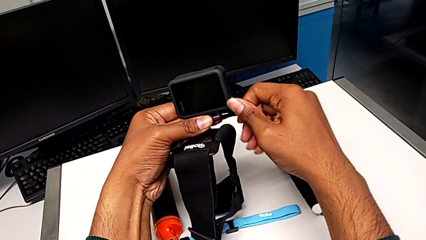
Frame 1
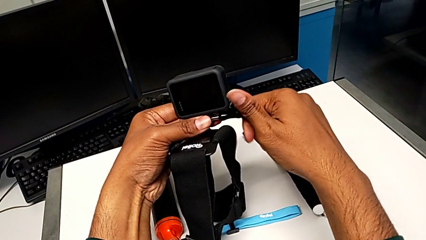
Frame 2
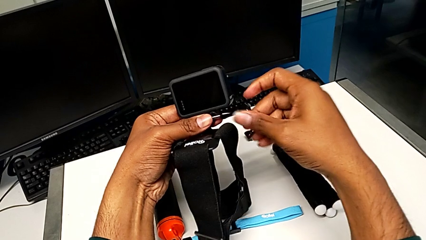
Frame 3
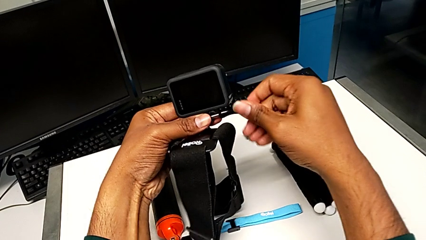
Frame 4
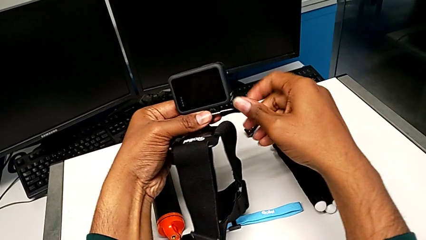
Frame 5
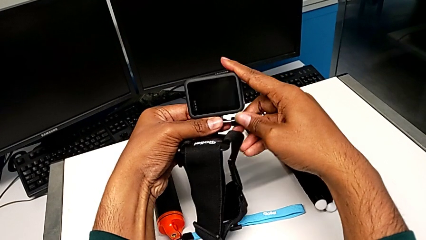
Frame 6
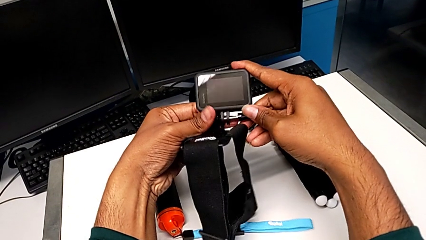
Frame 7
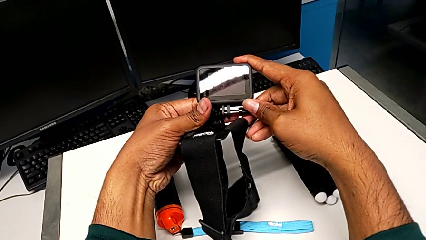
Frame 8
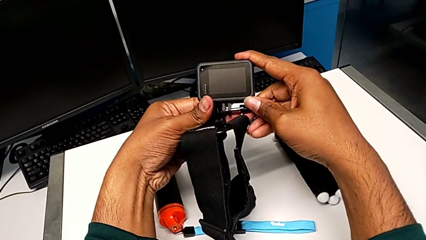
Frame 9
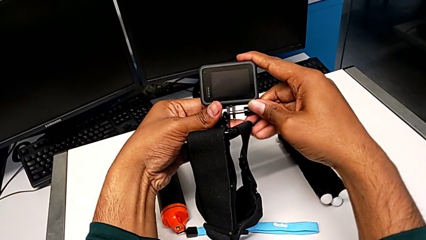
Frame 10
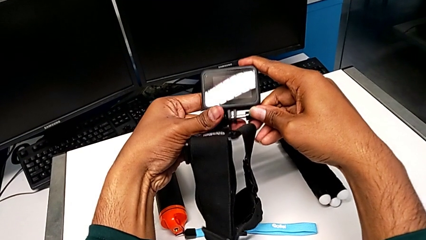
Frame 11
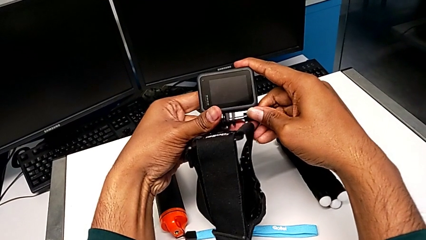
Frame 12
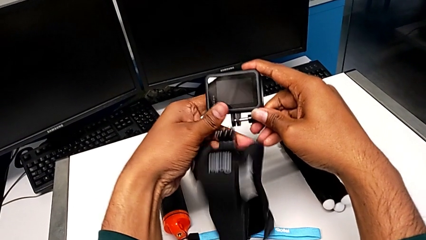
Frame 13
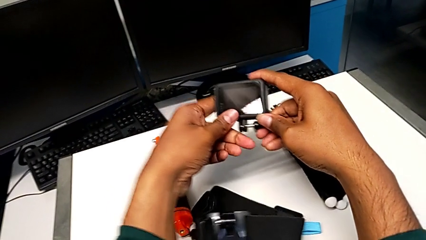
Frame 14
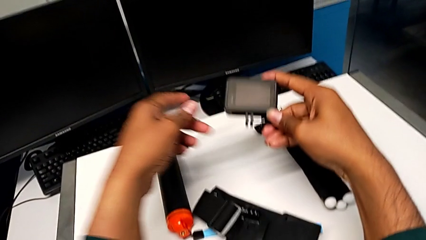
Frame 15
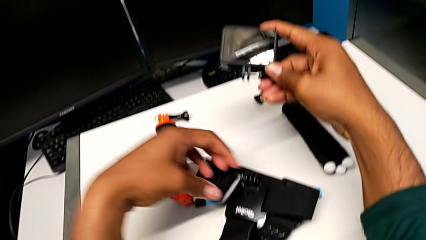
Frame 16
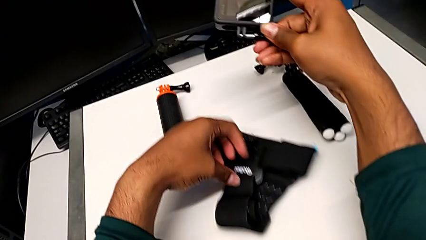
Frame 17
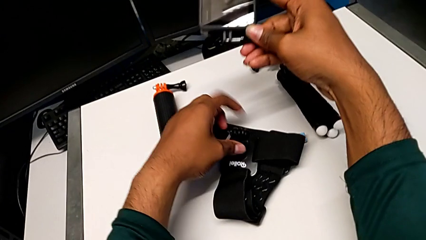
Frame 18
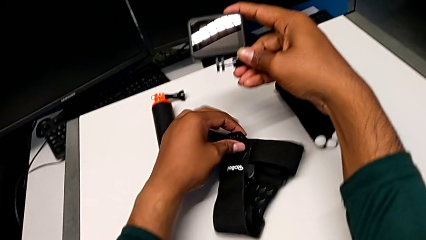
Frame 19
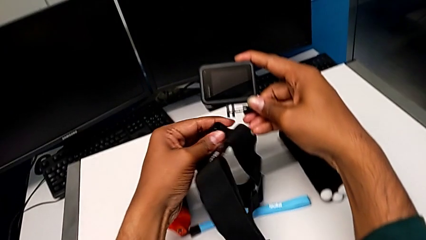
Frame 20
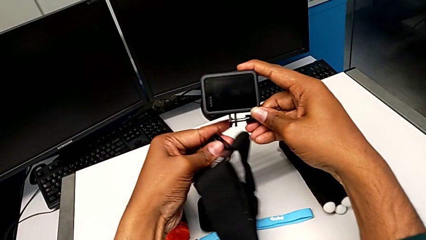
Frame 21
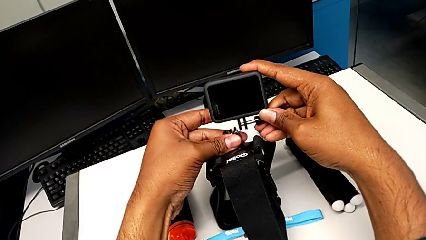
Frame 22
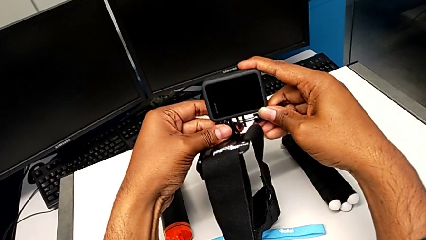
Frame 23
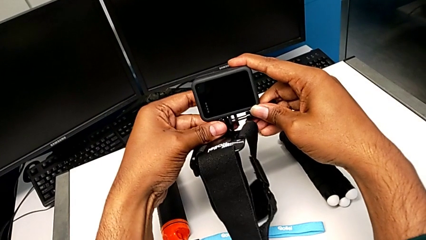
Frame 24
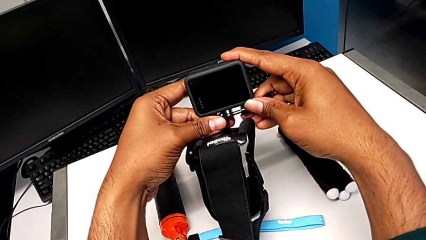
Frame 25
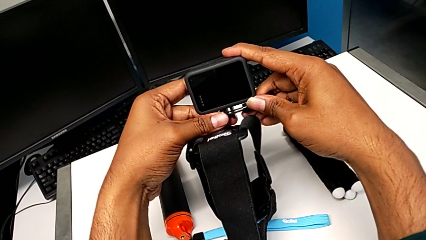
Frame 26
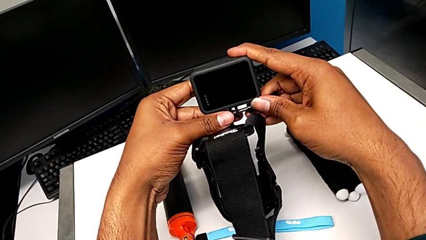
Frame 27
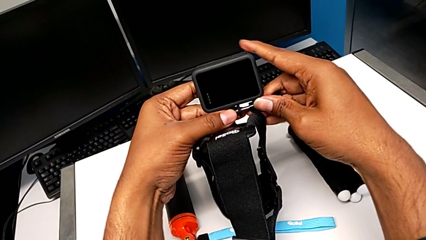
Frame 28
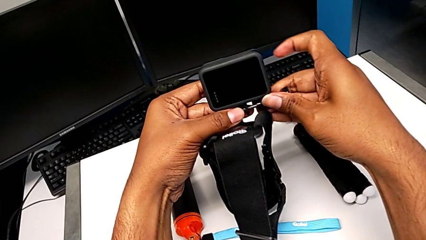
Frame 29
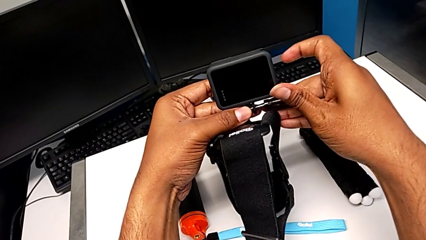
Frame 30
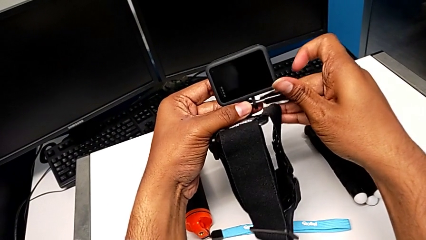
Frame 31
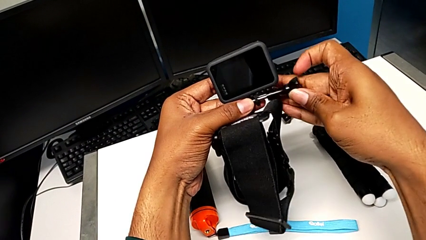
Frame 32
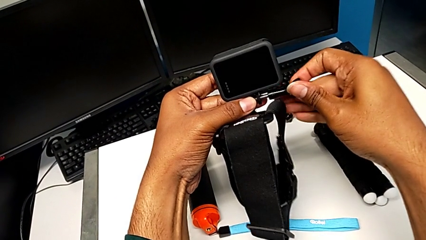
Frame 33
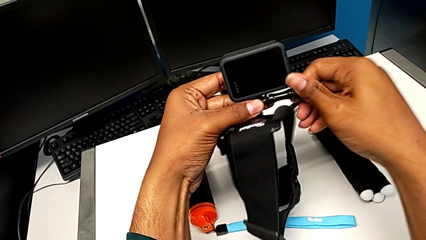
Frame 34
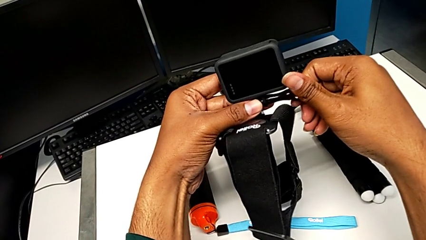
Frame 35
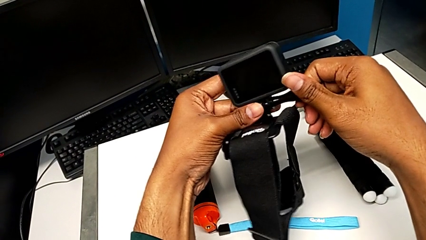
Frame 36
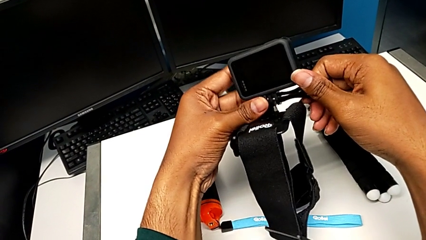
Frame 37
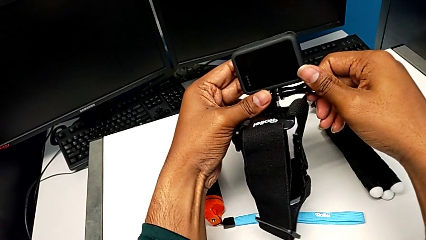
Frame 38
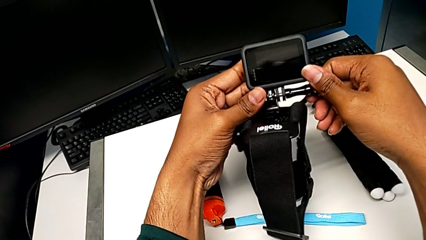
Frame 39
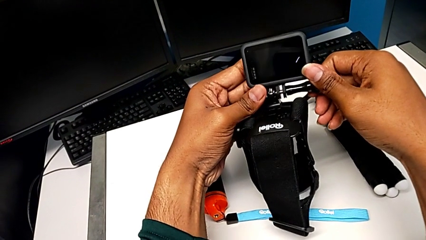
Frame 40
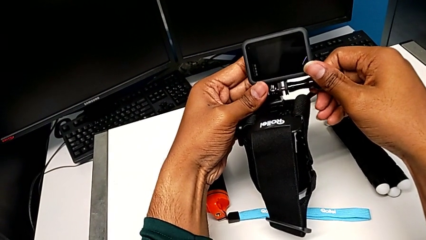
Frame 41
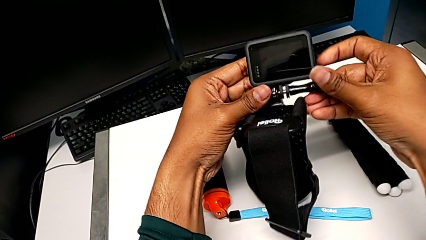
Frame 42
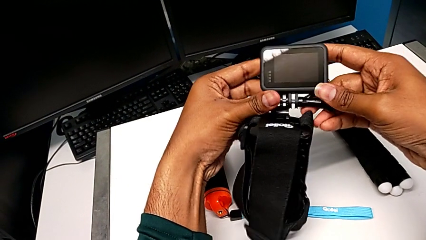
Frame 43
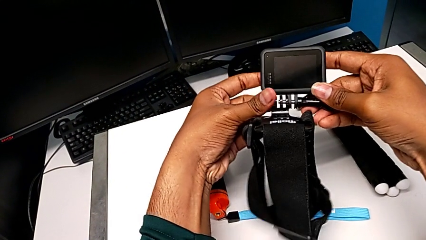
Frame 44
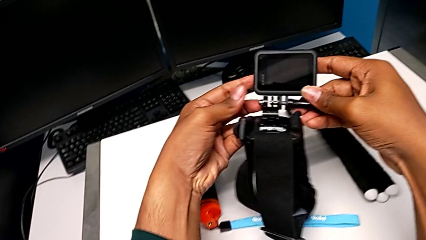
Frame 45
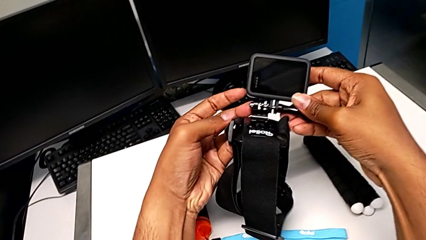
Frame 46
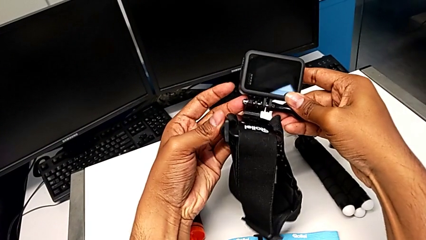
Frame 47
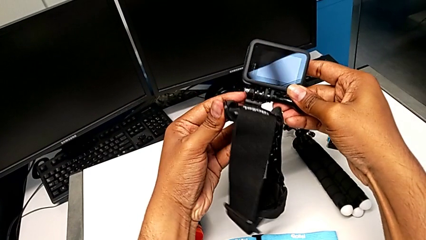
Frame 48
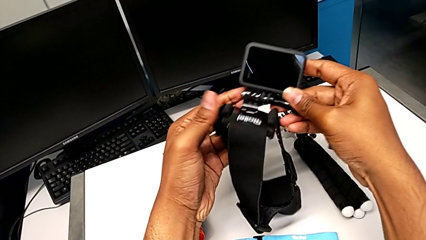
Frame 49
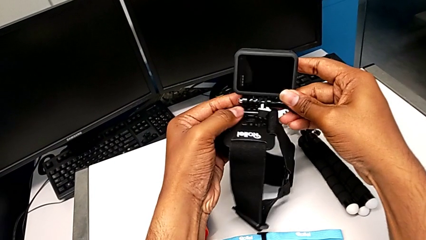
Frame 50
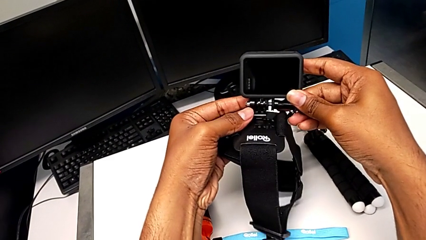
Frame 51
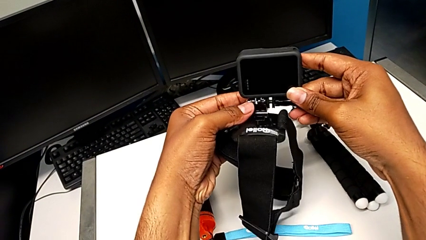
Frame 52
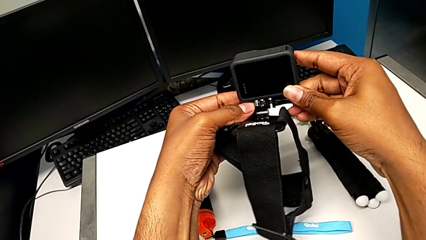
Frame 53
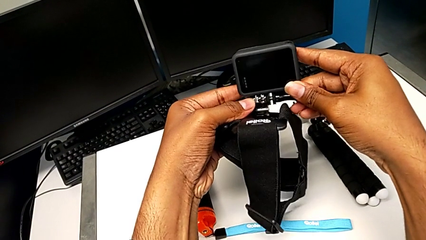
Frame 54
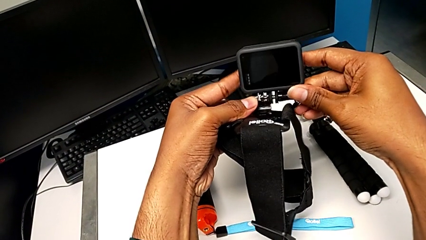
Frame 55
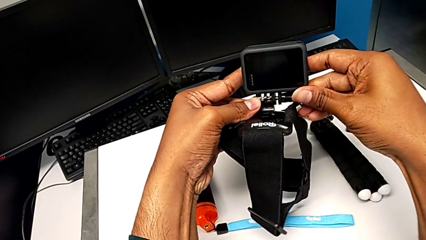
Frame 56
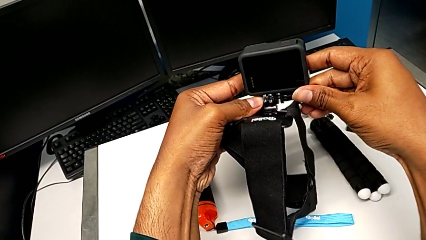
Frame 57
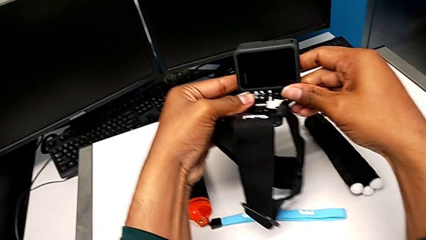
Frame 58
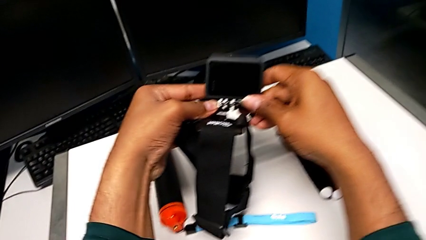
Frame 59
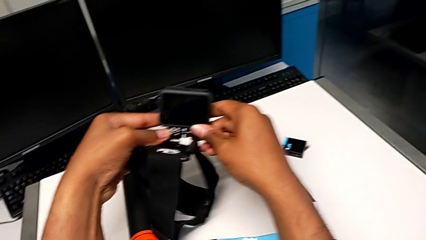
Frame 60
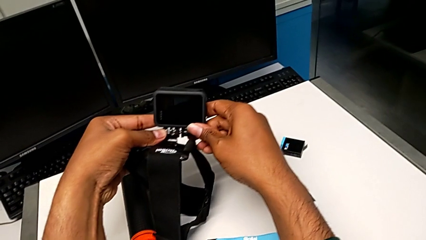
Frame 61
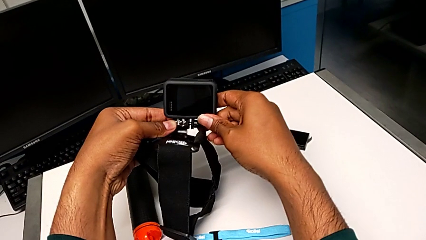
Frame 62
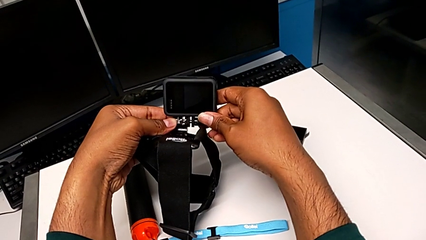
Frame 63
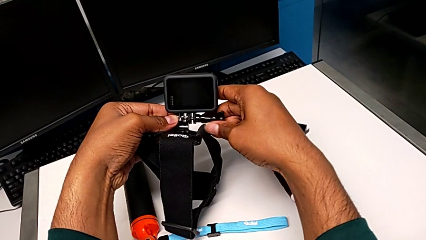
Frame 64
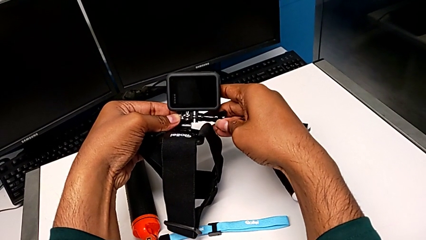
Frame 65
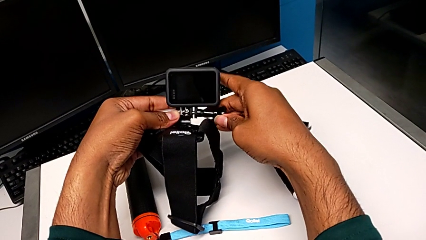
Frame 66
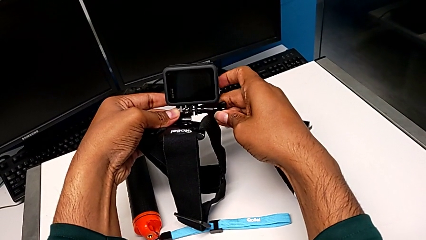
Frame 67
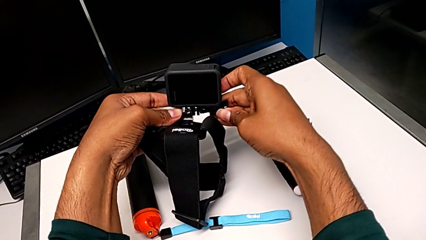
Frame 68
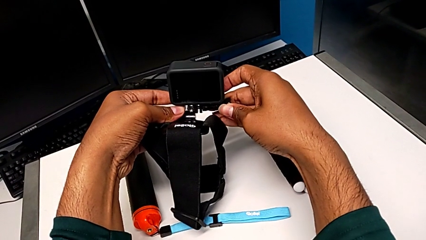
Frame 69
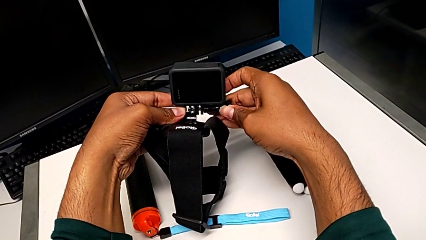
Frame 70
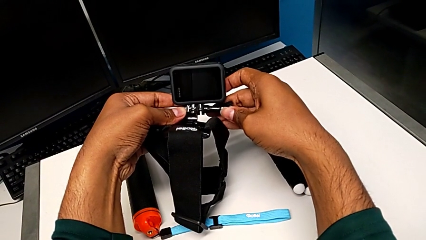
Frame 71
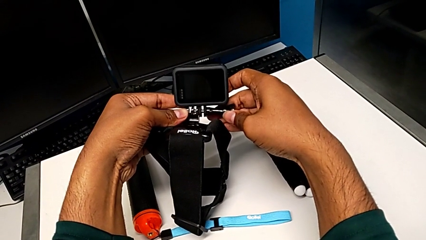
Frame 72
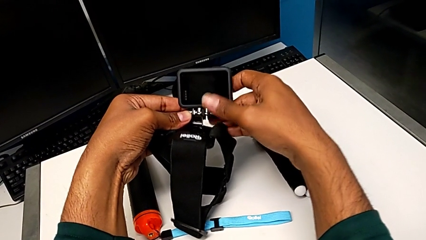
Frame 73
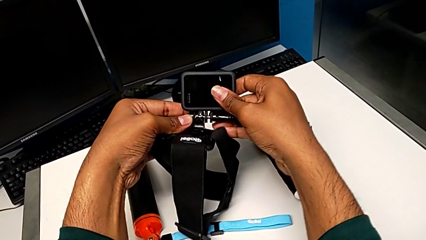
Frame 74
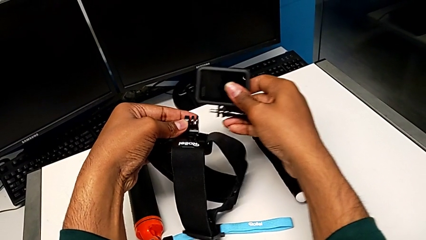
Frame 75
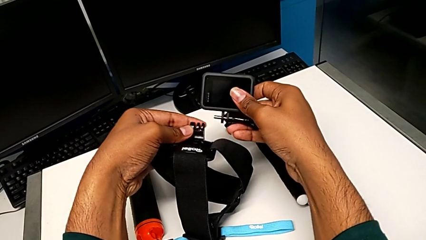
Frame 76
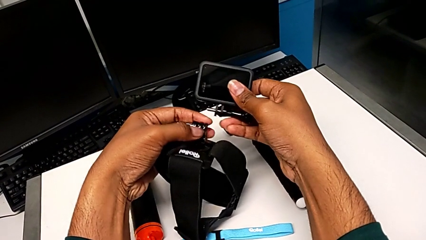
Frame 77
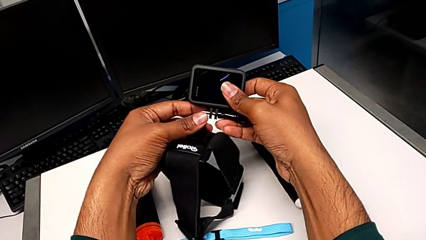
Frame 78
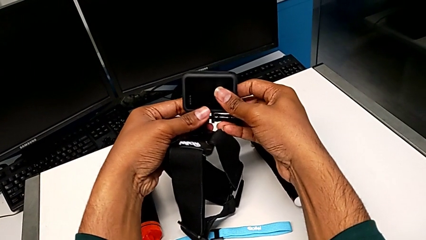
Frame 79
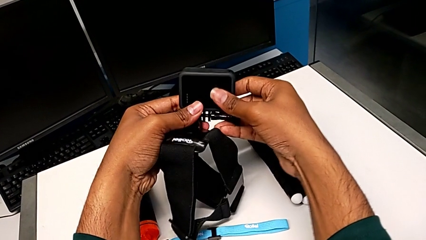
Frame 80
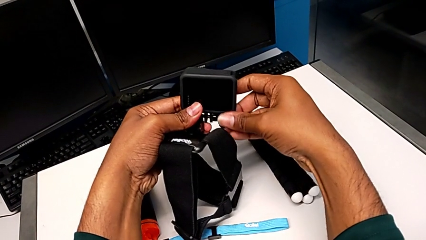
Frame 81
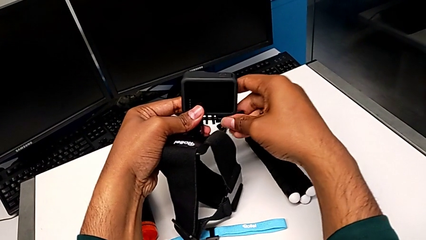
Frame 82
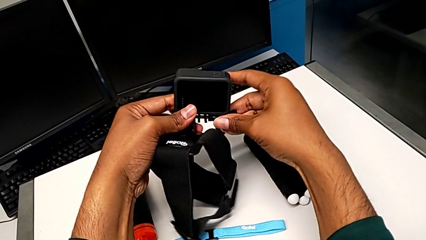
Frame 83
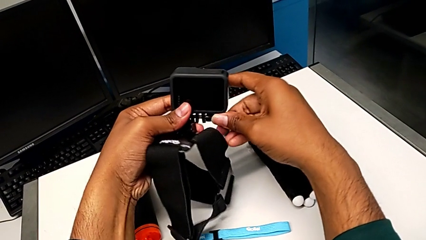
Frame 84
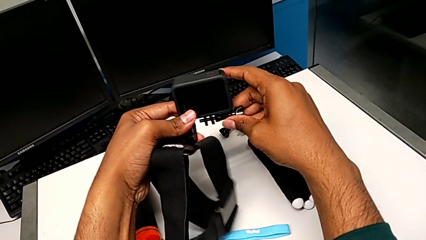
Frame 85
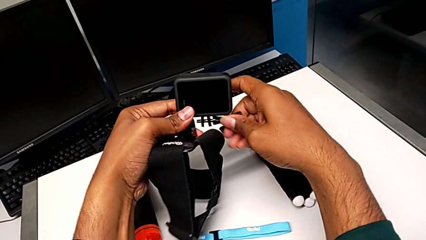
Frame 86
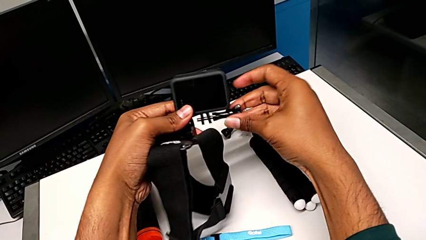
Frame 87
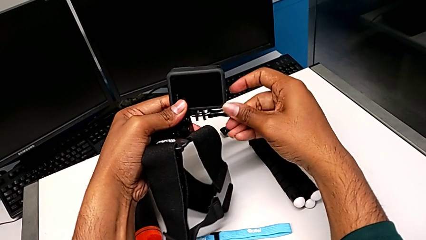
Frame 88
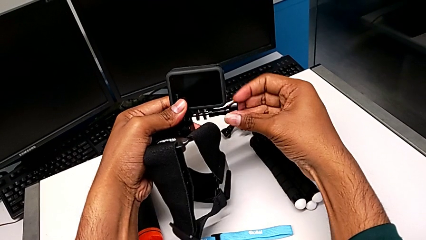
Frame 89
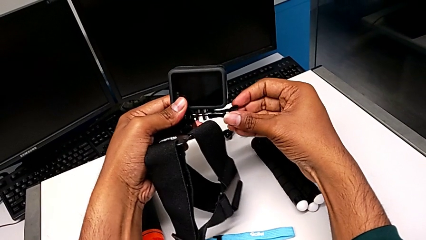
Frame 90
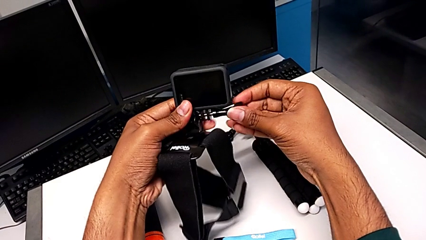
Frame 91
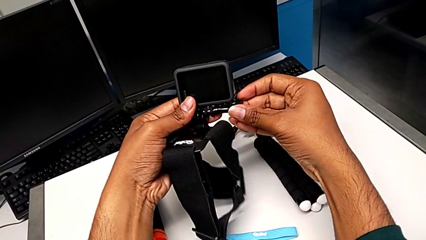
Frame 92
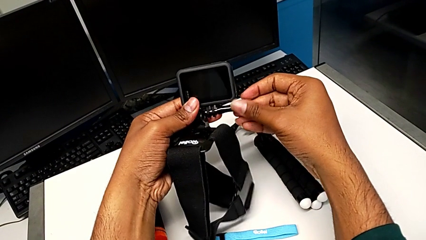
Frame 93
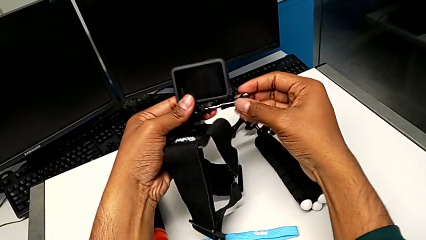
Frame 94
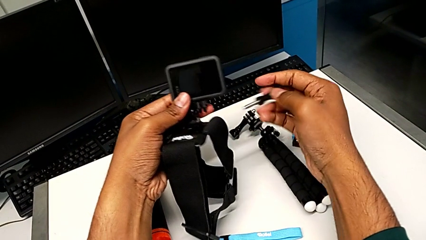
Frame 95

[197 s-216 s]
The camera wearer is attaching the strap to the GoPro. They inspect the GoPro, wrongly drop the strap, place it, wrongly insert the screw, hold the GoPro, withdraw it and unscrew the screw.
